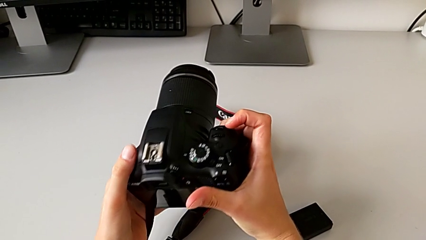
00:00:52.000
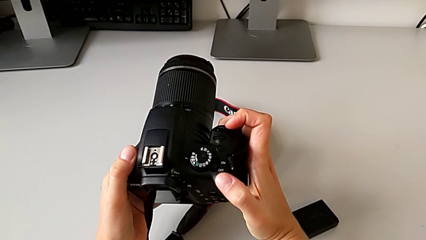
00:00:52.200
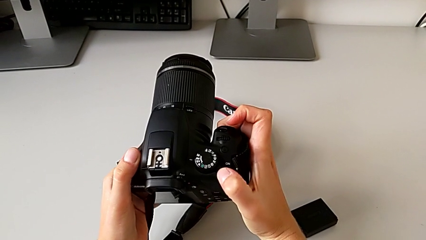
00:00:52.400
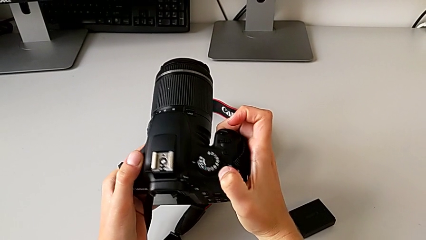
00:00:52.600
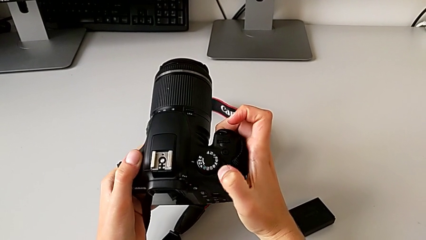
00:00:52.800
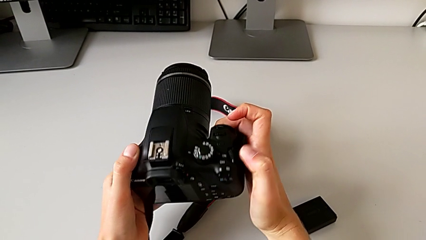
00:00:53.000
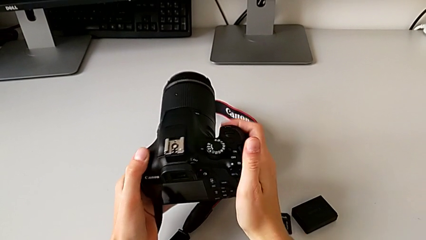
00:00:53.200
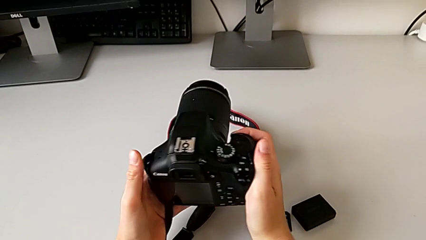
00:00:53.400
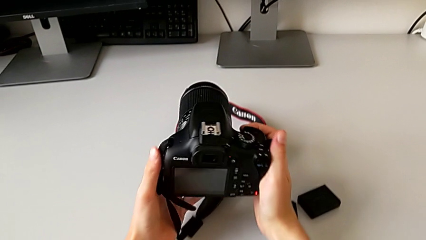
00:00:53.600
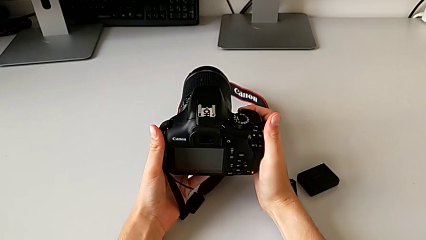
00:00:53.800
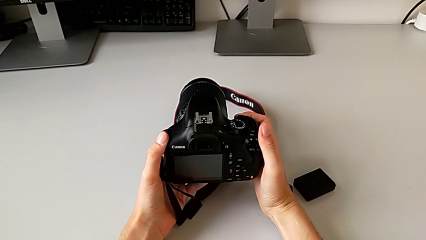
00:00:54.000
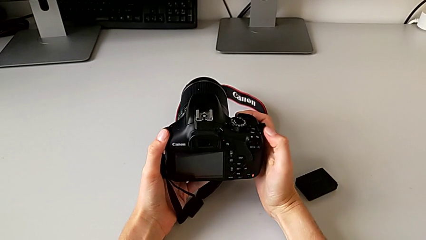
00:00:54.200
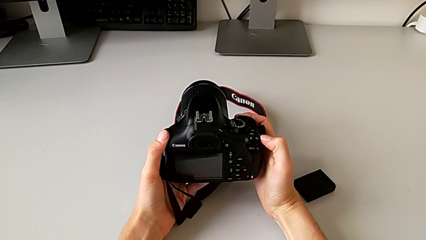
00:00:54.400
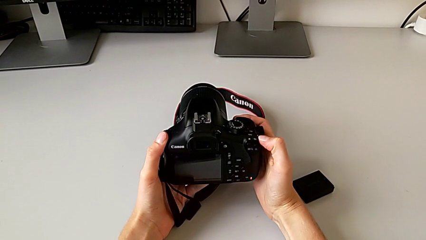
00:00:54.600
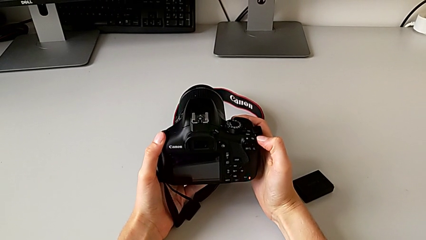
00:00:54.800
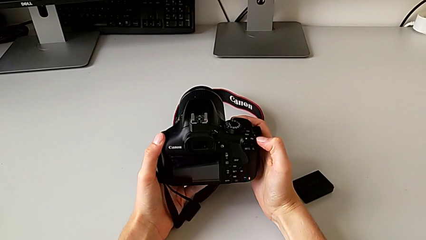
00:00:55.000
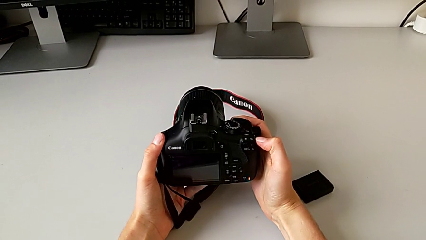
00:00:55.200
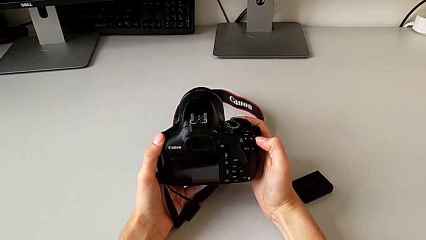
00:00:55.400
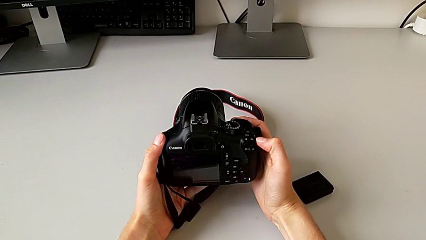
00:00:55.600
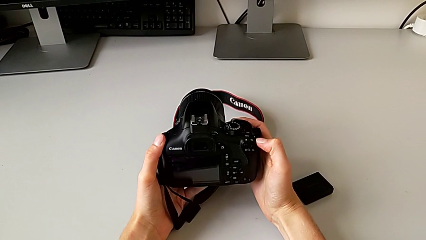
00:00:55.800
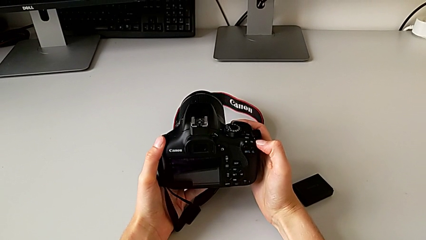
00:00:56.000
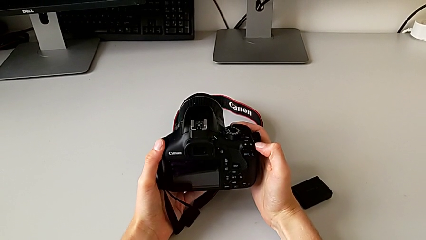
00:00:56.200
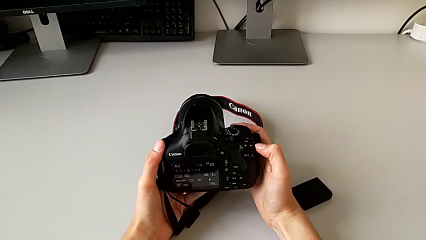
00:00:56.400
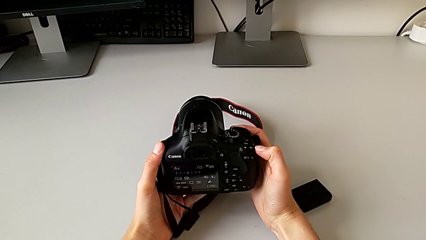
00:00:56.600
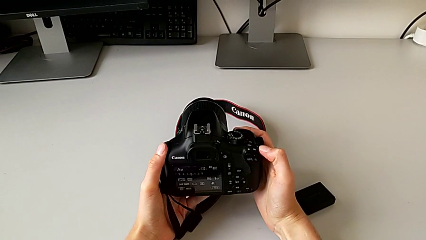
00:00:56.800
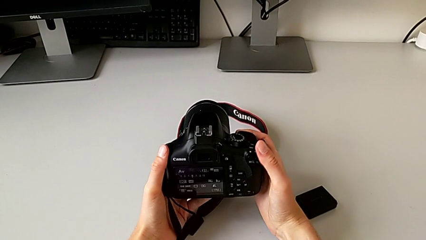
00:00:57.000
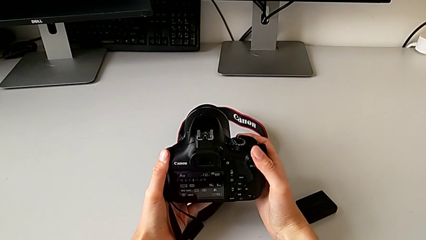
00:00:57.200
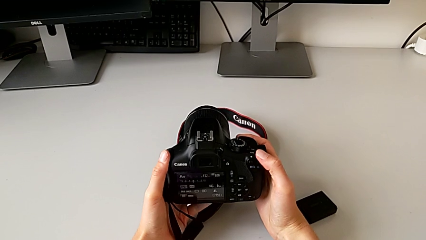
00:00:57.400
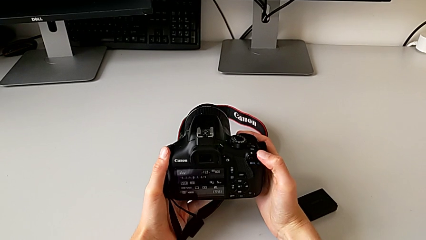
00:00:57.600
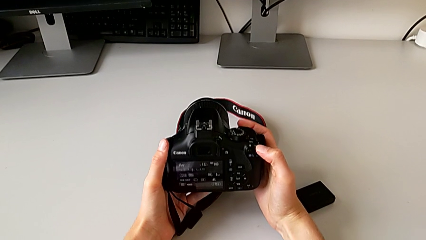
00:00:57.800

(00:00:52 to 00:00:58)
The camera wearer is turning on the DSLR camera. They slide the button.

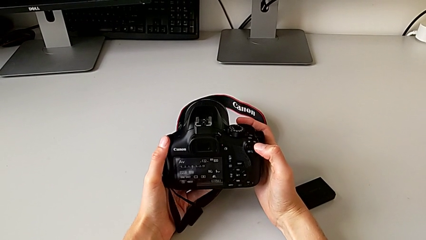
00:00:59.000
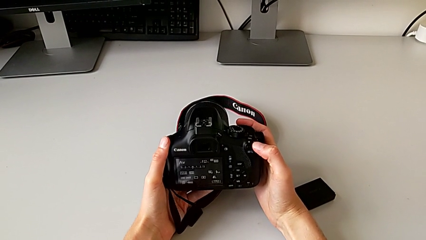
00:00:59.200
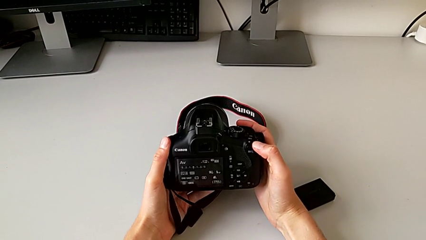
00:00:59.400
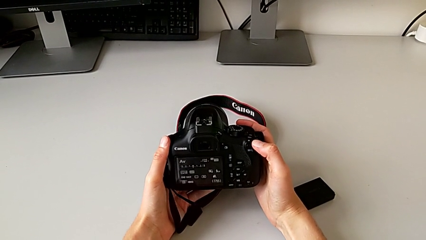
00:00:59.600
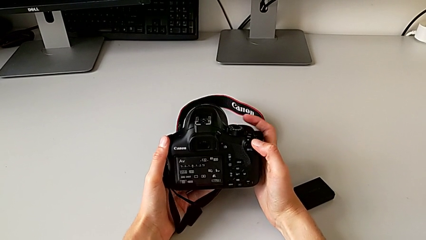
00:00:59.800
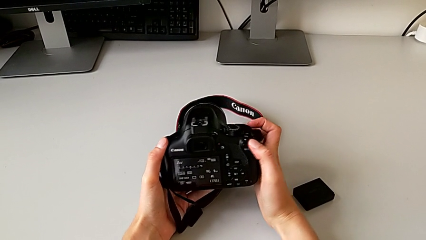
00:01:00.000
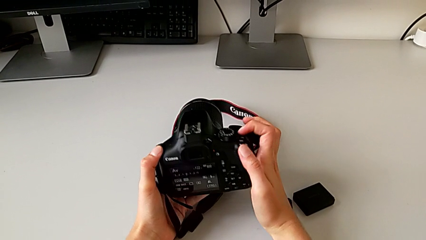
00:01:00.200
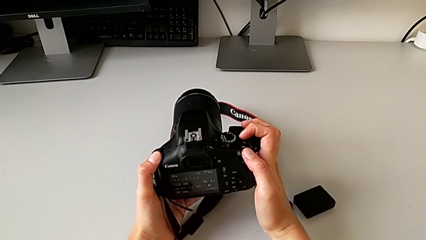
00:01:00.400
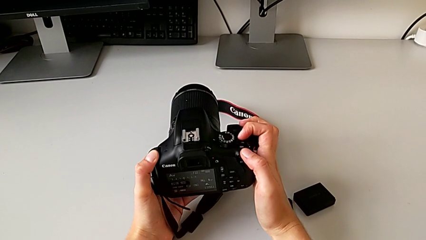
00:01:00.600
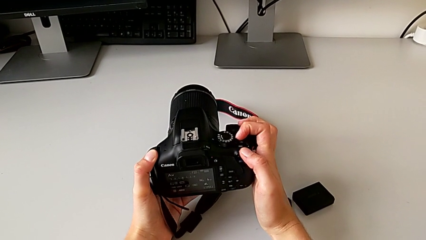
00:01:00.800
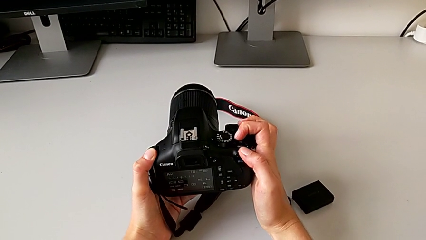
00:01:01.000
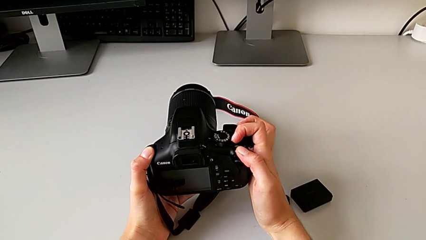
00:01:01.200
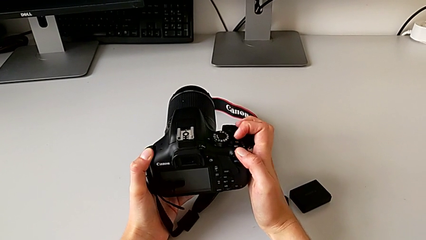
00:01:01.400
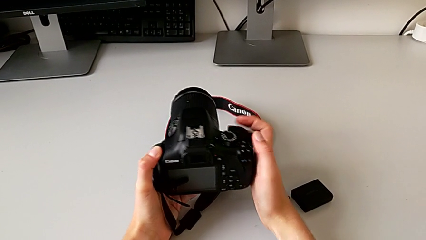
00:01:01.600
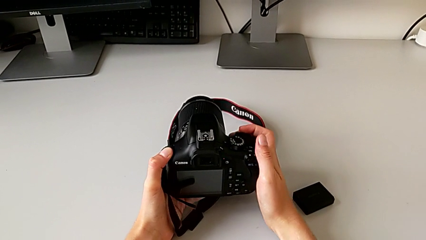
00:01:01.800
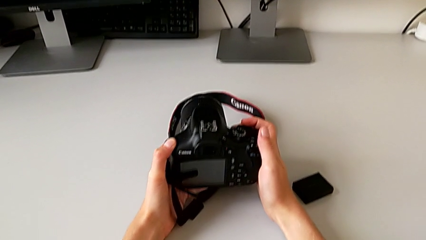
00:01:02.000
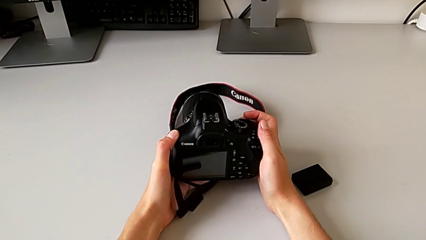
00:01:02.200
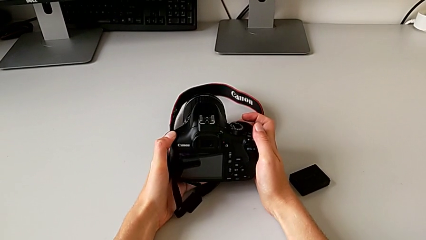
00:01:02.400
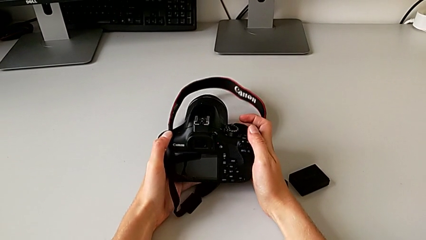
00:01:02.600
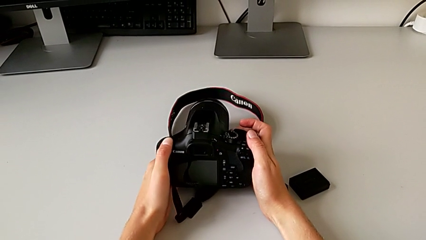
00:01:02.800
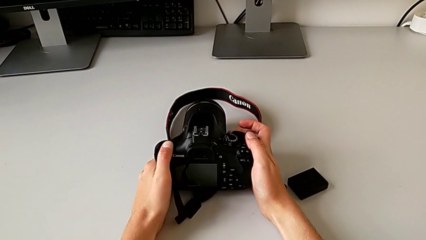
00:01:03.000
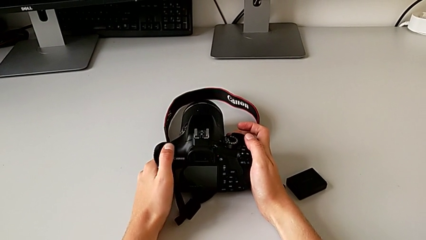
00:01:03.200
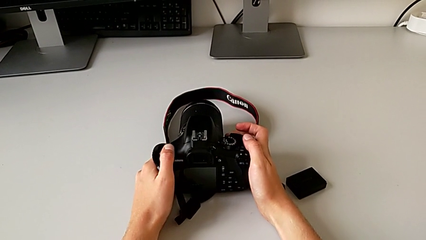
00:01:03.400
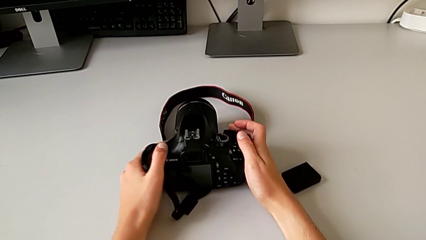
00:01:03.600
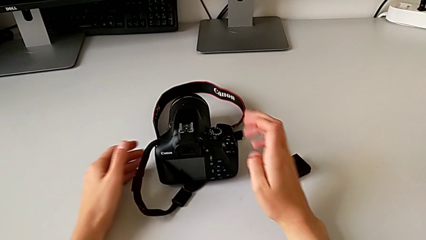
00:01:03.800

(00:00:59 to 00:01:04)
The camera wearer turns off the DSLR camera. They slide the power button.

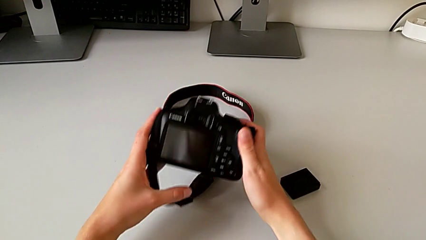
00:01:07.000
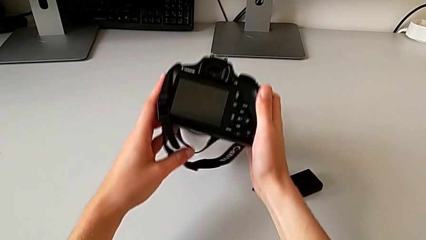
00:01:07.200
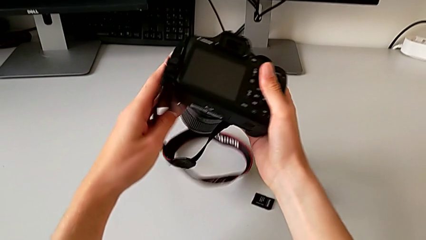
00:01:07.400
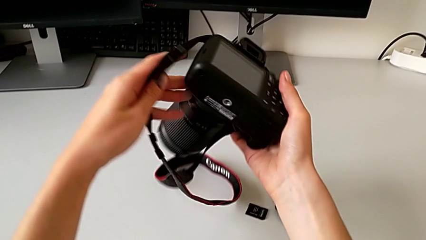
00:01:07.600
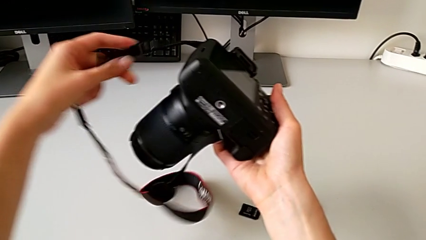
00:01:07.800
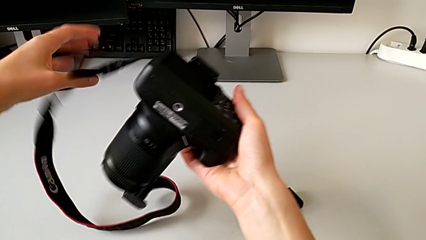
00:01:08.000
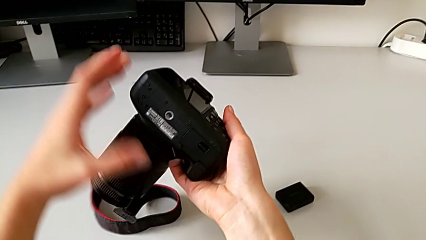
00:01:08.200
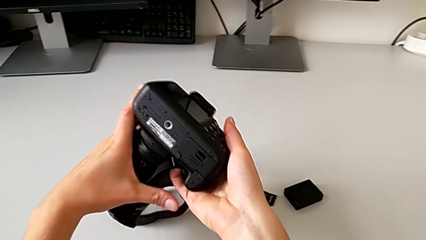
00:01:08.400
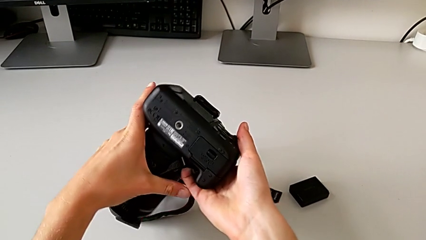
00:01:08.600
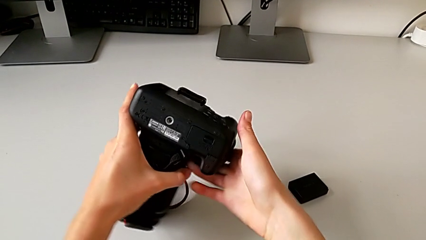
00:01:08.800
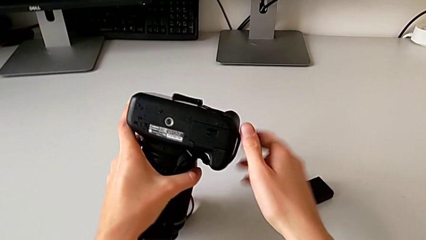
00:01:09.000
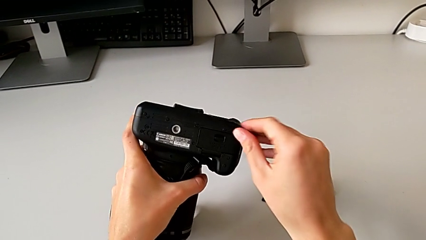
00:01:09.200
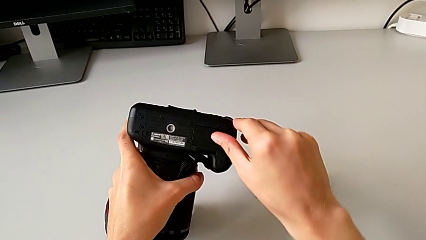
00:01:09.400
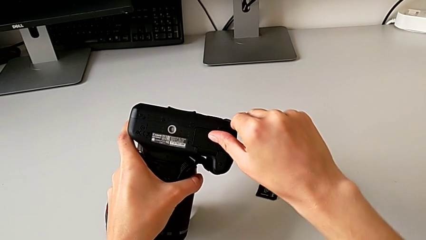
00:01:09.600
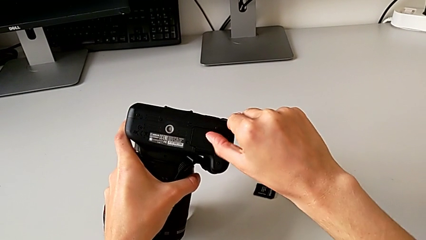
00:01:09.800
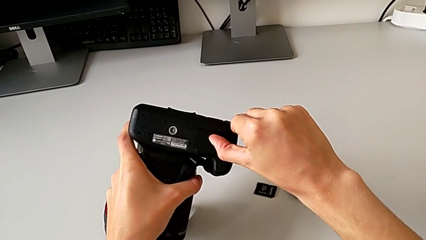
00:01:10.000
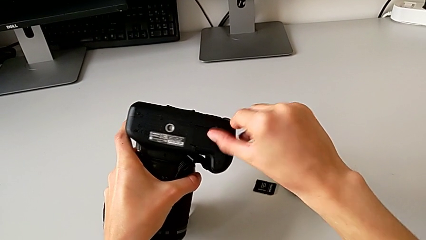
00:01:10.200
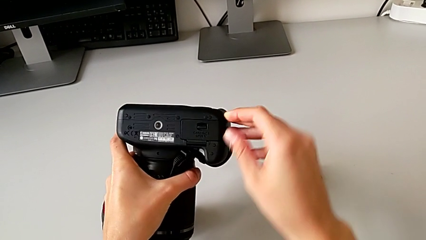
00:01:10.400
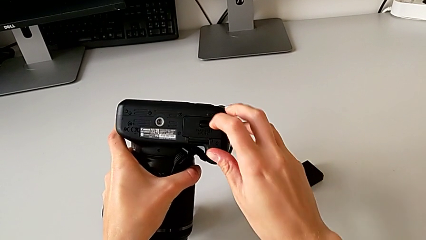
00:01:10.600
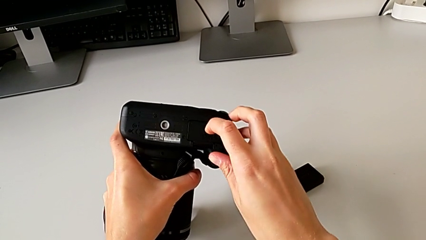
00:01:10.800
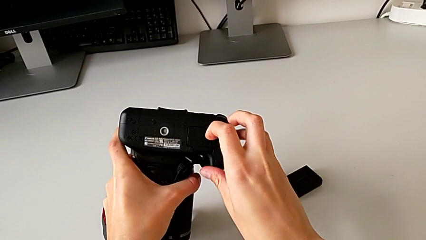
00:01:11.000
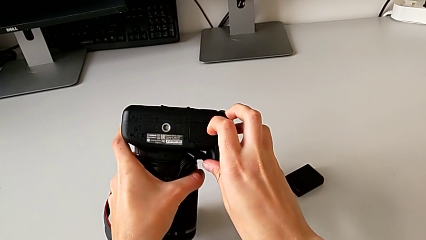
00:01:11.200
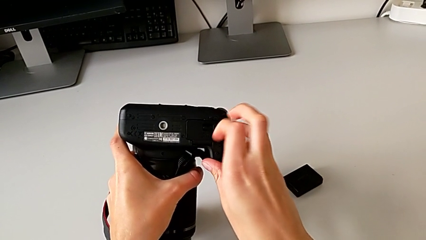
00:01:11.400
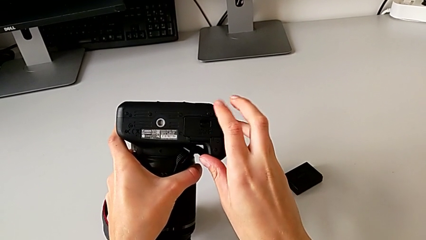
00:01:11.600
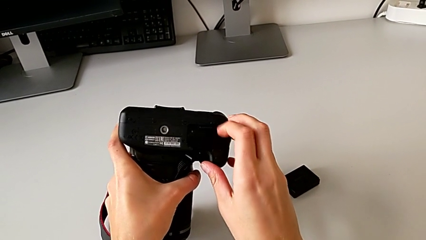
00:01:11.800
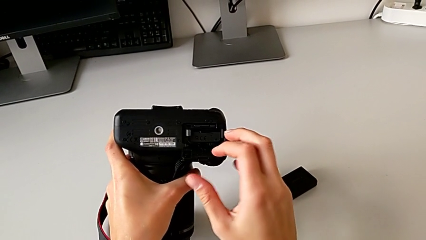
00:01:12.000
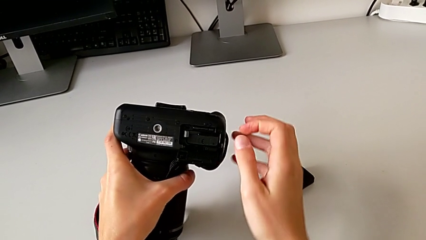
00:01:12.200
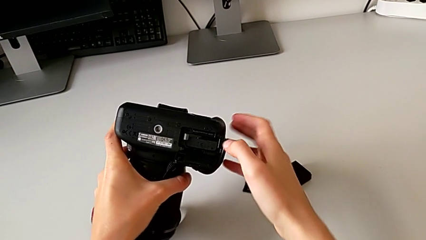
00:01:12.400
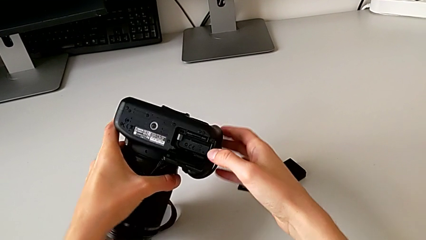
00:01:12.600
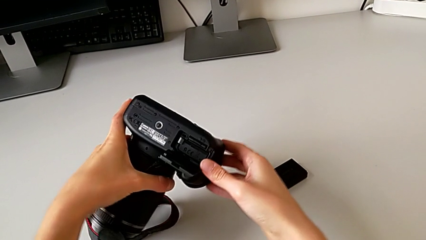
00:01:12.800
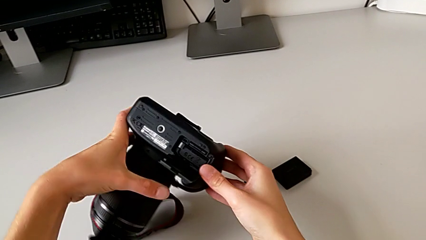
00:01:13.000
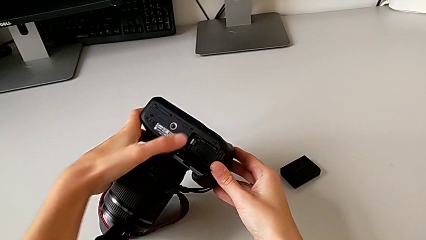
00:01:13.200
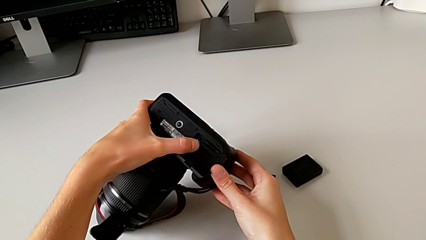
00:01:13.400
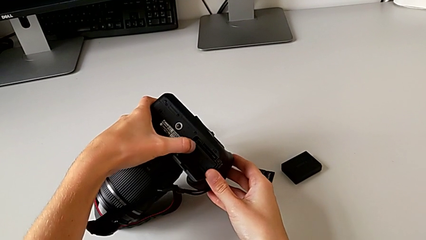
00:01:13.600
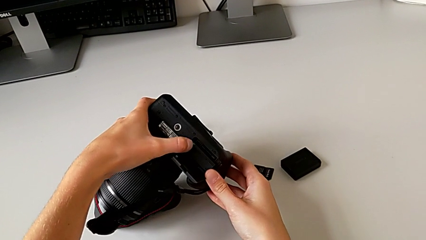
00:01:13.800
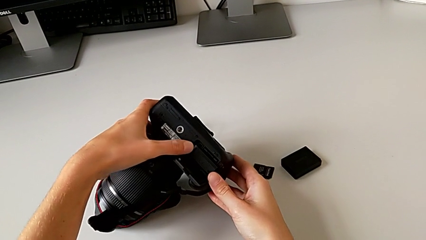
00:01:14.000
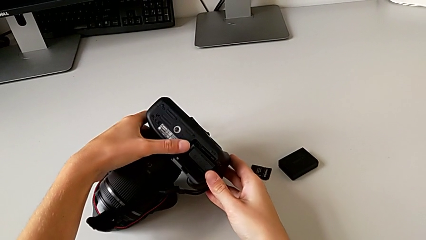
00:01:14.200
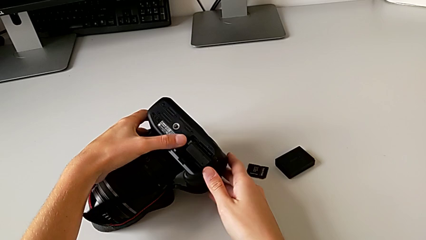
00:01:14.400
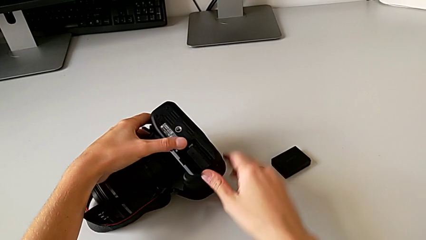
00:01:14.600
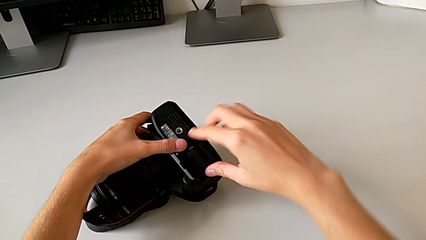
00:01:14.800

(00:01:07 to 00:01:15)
The camera wearer is changing the camera battery. They lift the DSLR, pull the battery door, open it, rotate the DSLR and pull the battery lock.
